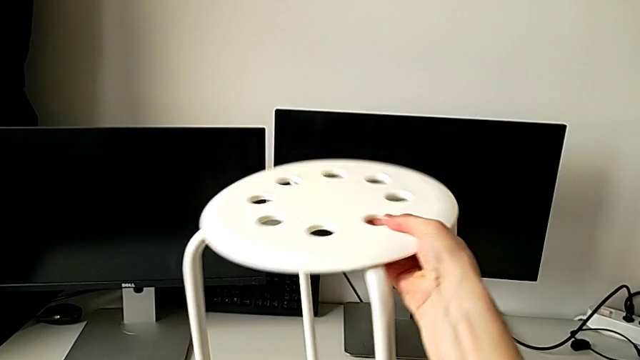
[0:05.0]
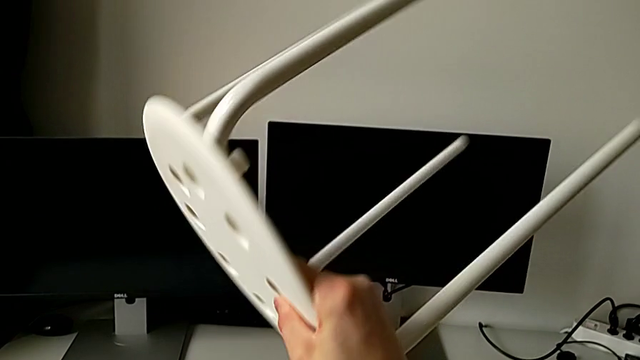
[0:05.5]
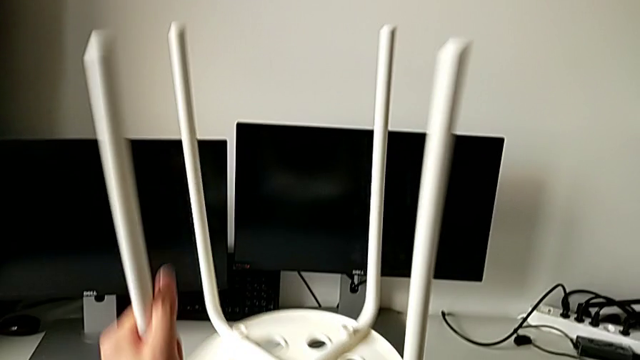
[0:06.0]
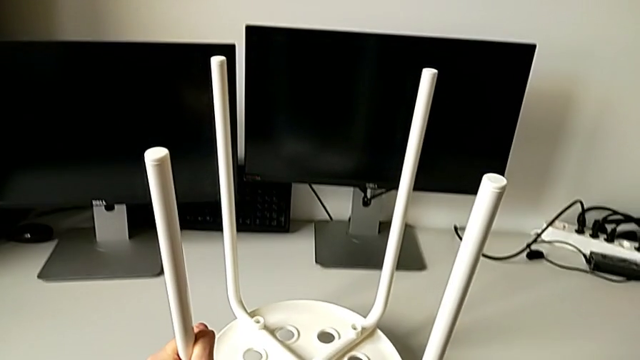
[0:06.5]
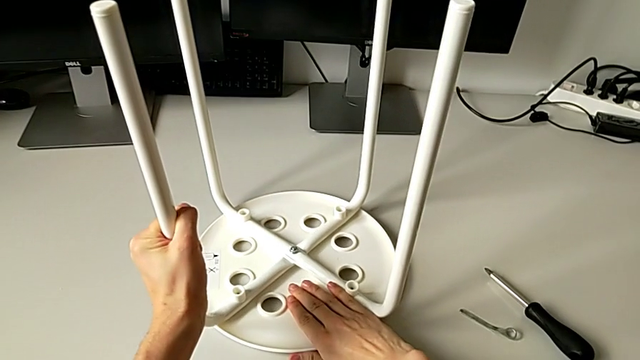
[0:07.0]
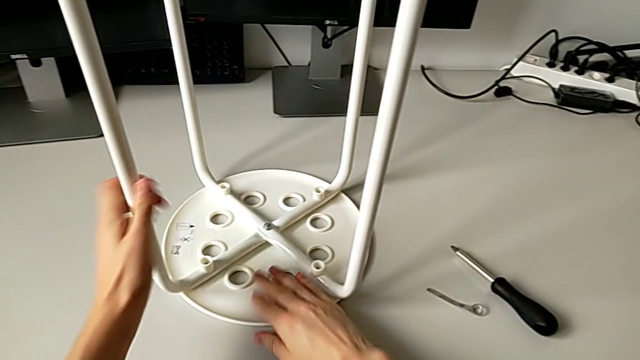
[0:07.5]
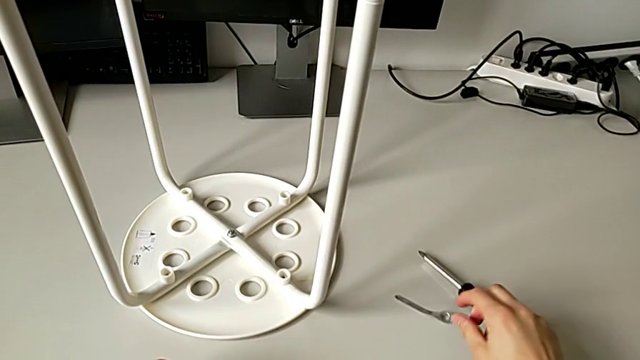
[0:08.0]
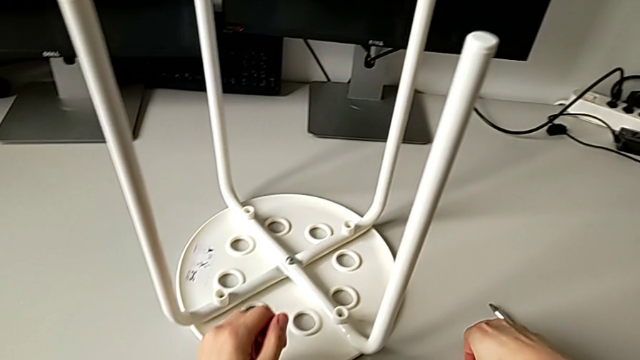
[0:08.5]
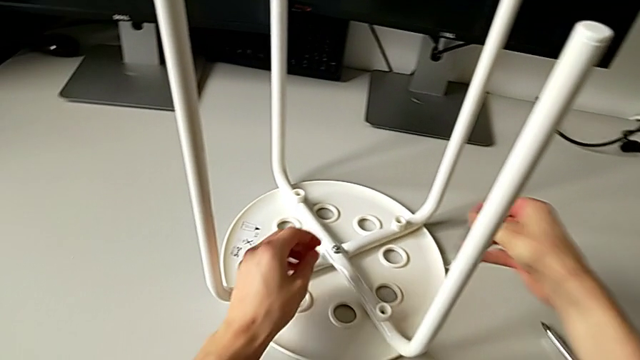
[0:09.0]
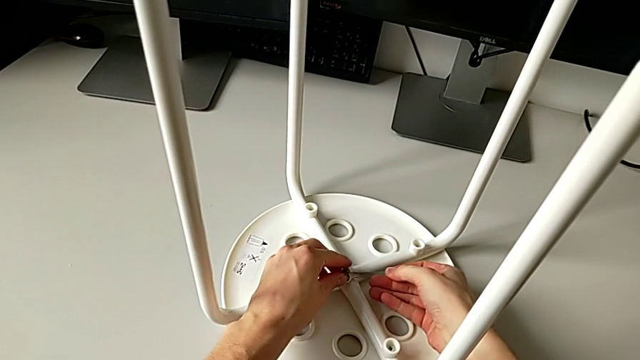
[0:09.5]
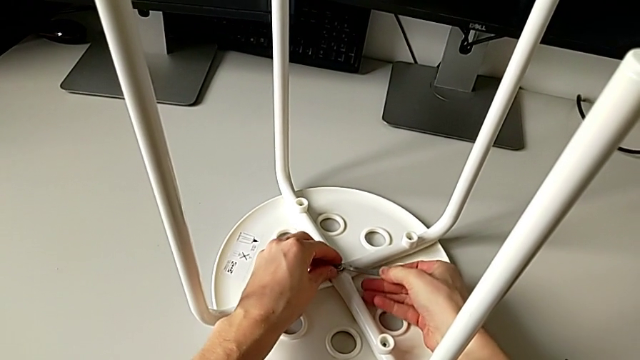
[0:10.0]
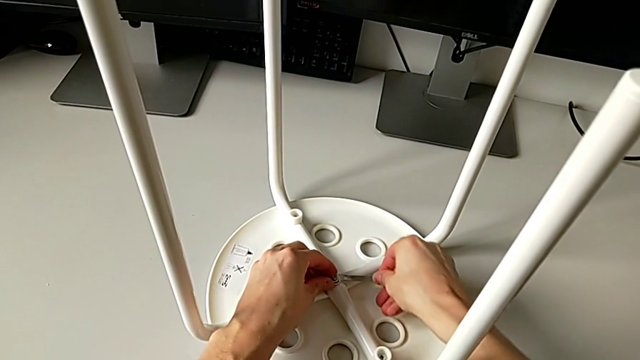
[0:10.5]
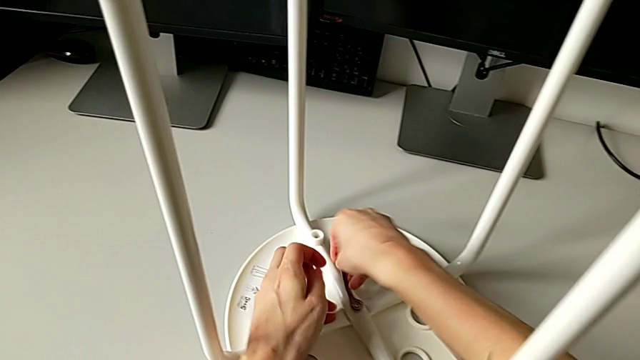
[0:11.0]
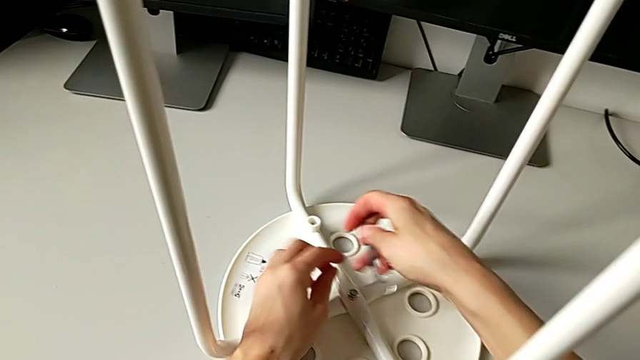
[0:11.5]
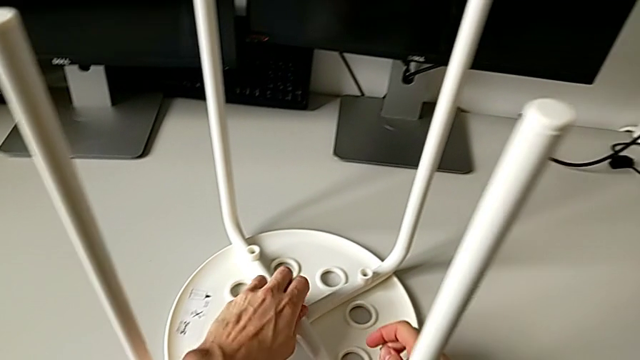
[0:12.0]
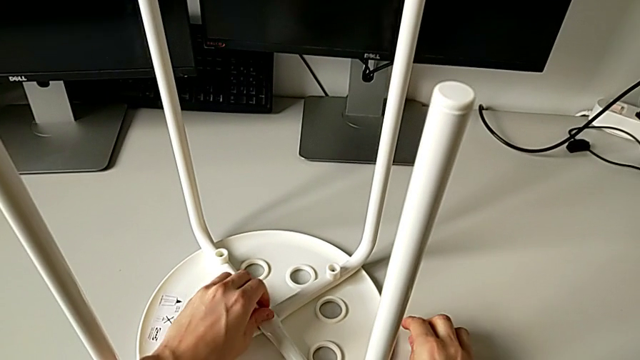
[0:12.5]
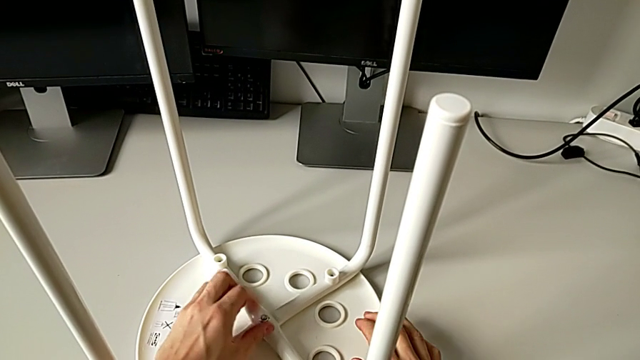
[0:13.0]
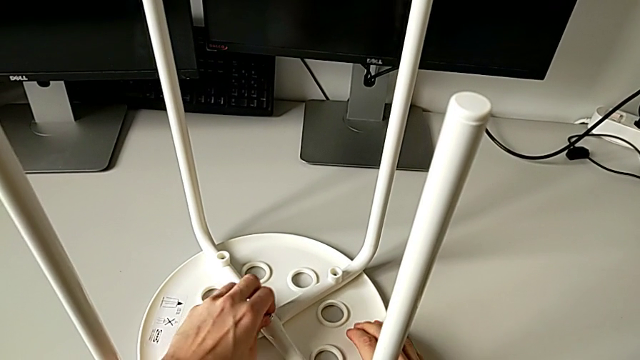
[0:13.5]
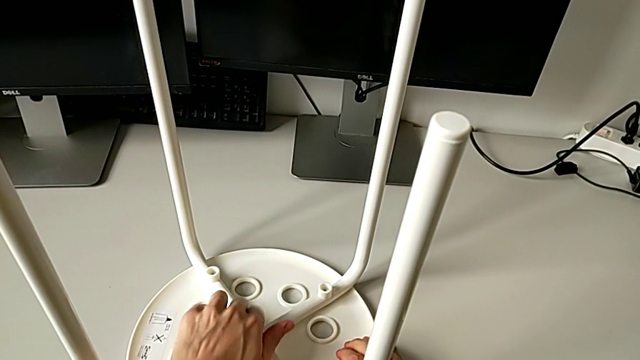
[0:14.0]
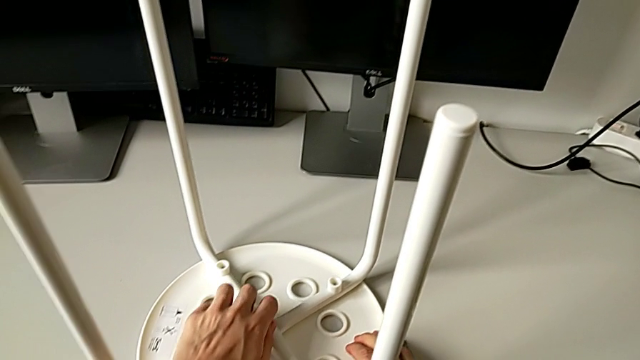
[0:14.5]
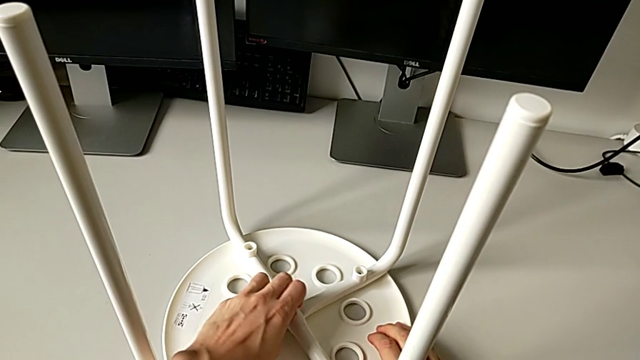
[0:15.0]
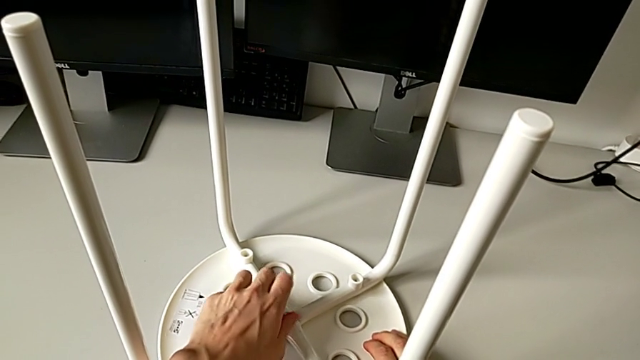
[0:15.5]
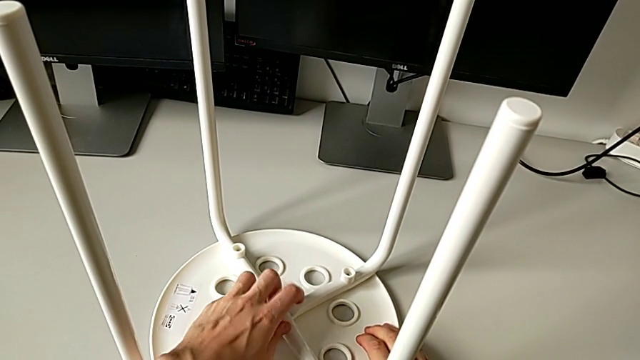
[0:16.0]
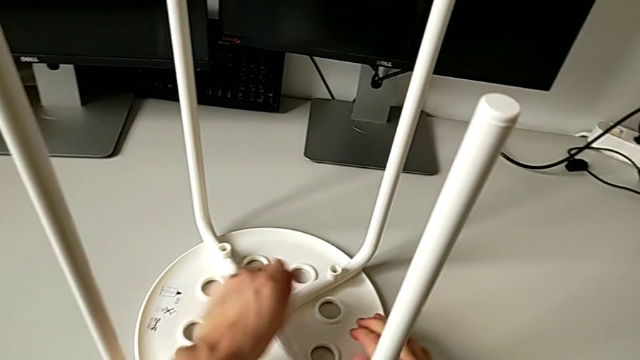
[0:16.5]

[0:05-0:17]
The camera wearer unscrews the middle hex nut of the bolt using a wrench. They flip the white stool, grab the little hexagonal wrench, insert the middle hex nut, unscrew it, drop the little hexagonal wrench with the right hand, unscrew the middle hex nut with the left hand and begin to place it.

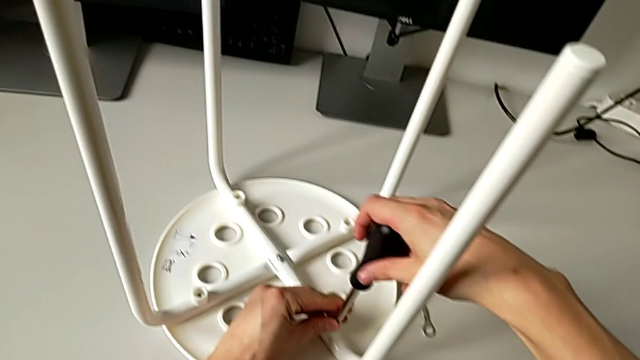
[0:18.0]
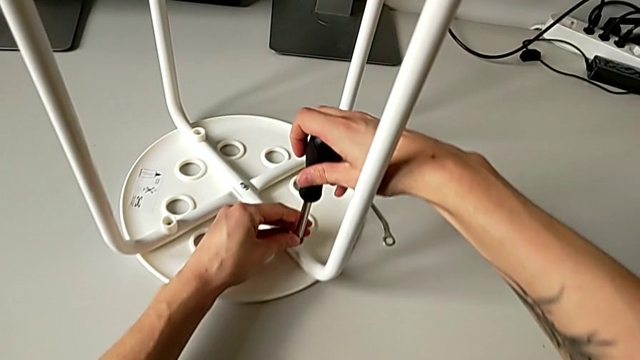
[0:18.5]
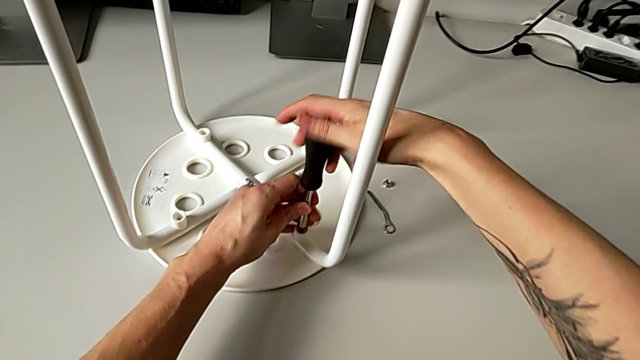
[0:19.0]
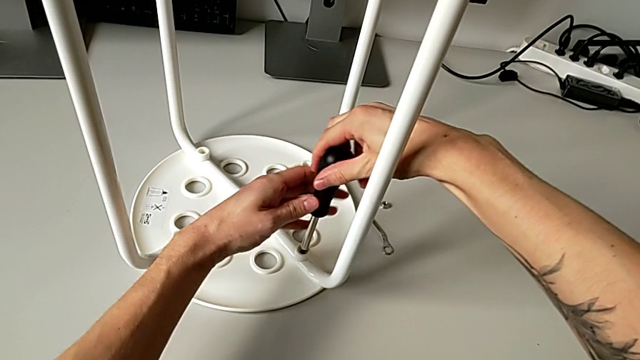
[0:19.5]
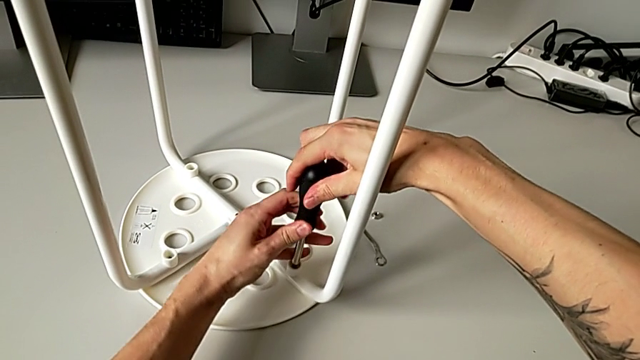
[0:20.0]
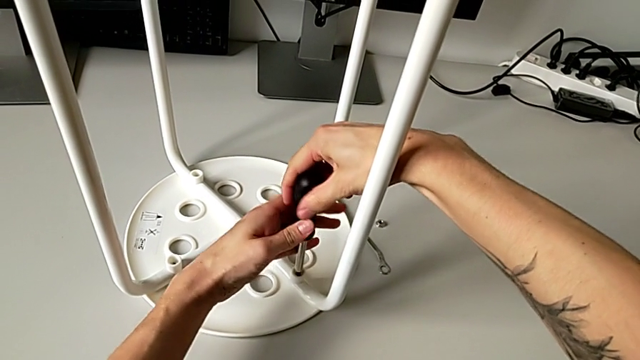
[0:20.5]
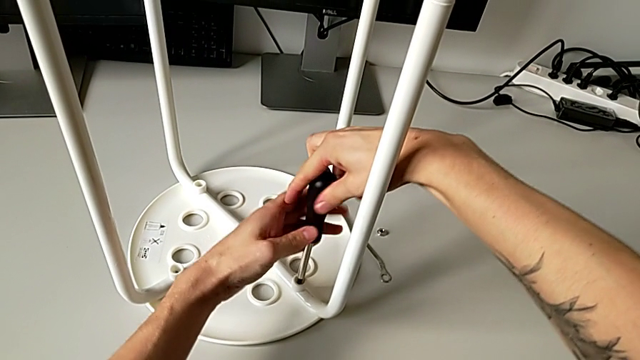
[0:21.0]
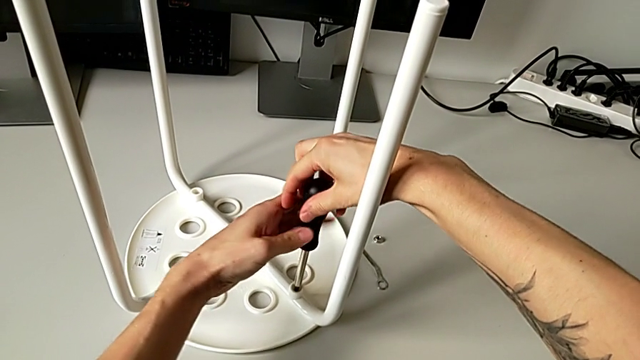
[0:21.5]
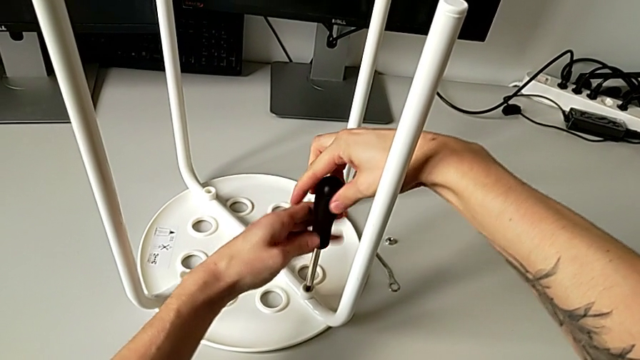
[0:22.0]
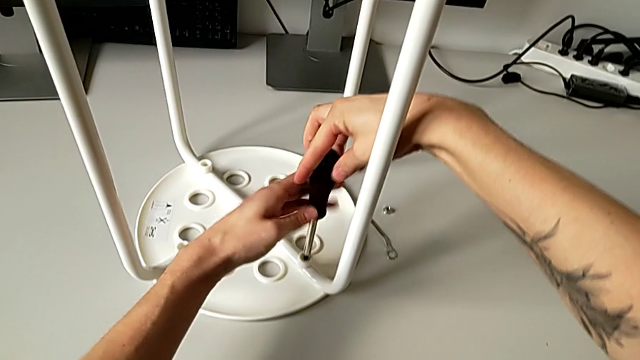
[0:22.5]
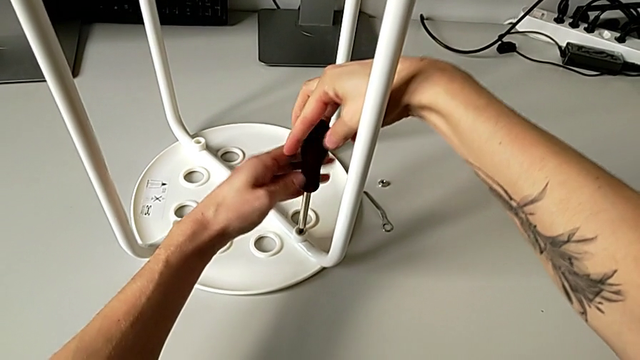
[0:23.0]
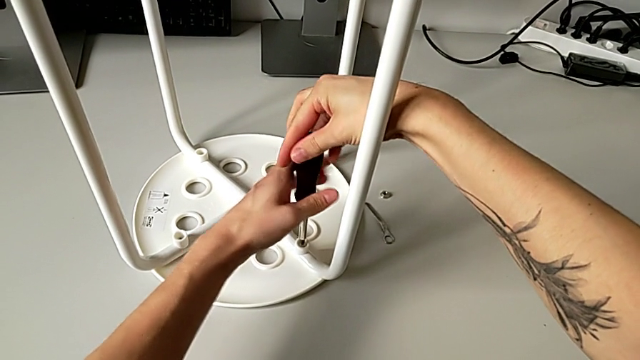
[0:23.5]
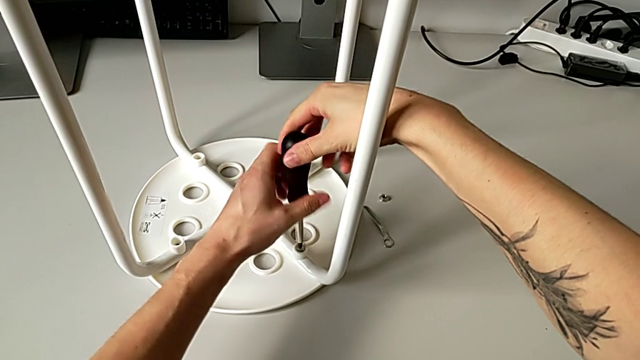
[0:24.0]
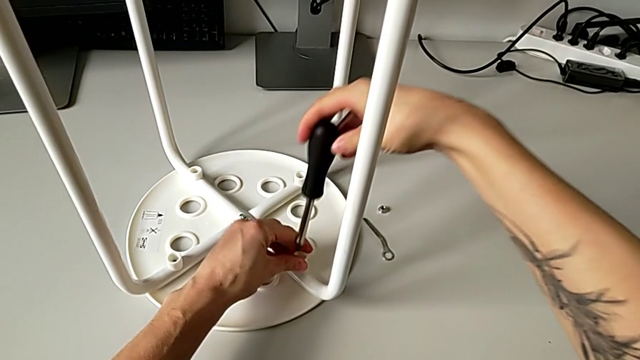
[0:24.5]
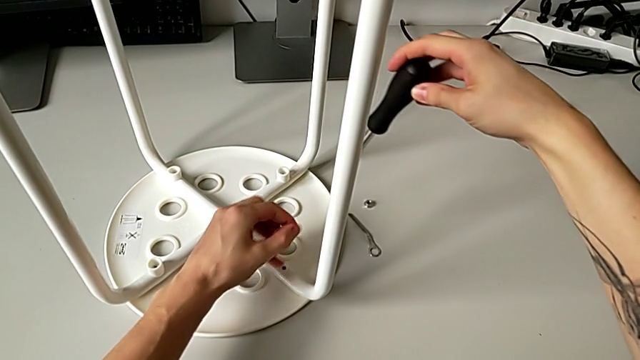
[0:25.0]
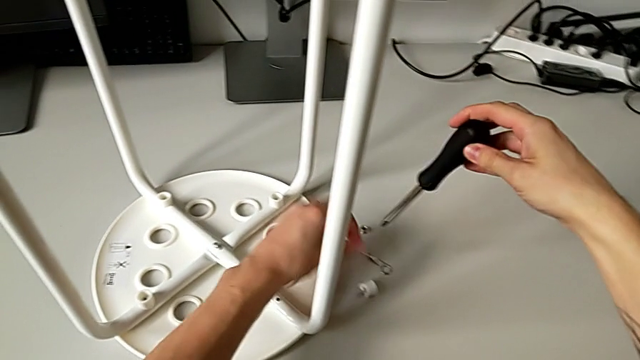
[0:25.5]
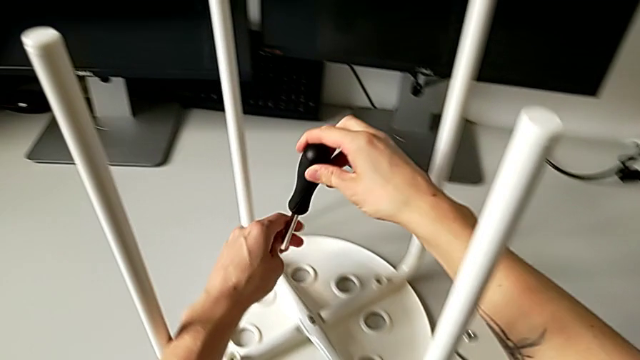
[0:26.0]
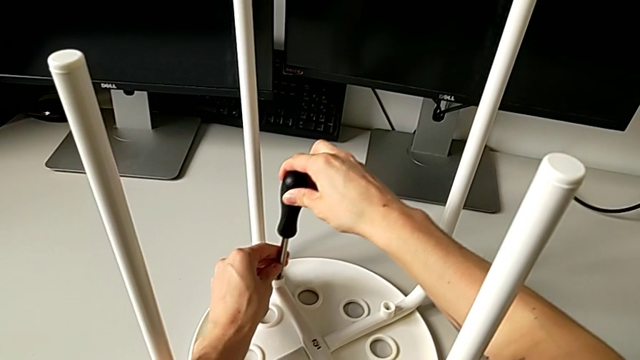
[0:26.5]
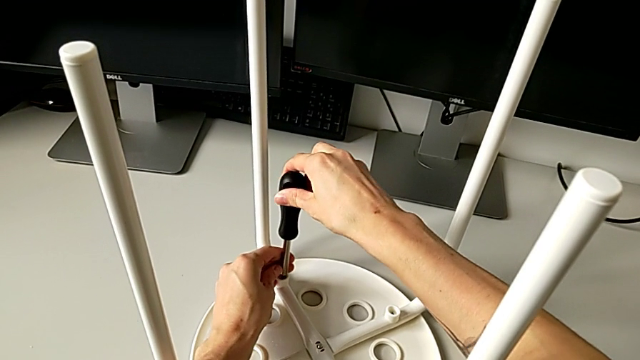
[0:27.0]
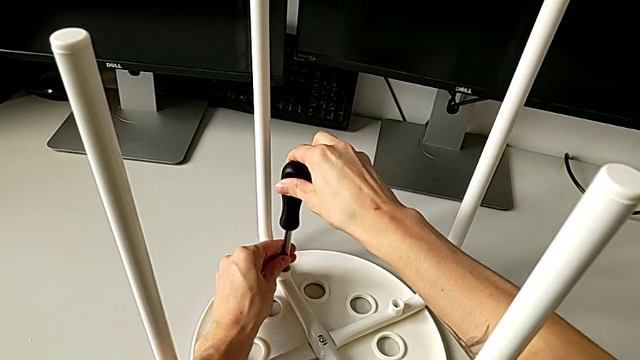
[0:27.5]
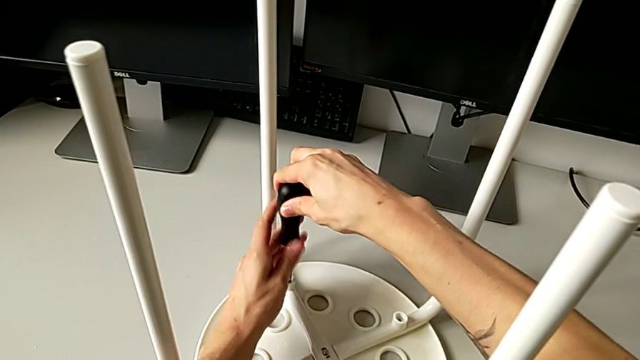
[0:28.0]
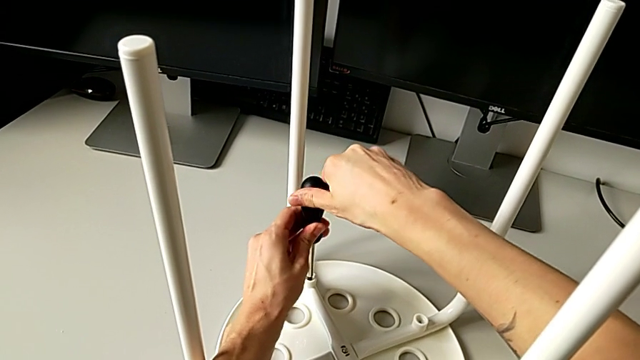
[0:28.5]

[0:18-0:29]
The camera wearer is disassembling the first pair of legs of the chair. They insert the second screw, unscrew it, lift the black screw with the left hand, disassemble the first washer with the left hand, drop it, approach the second washer and insert the second screw.
